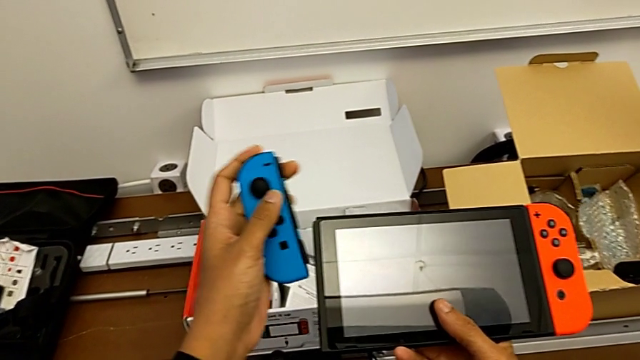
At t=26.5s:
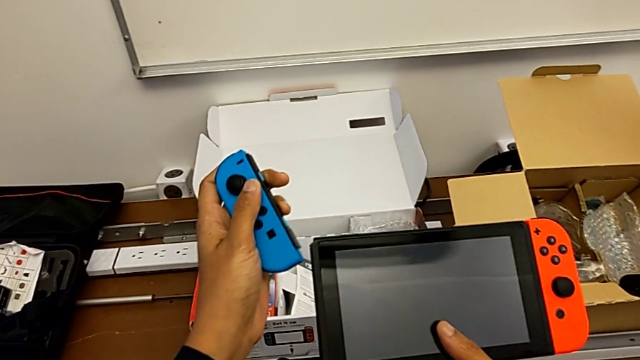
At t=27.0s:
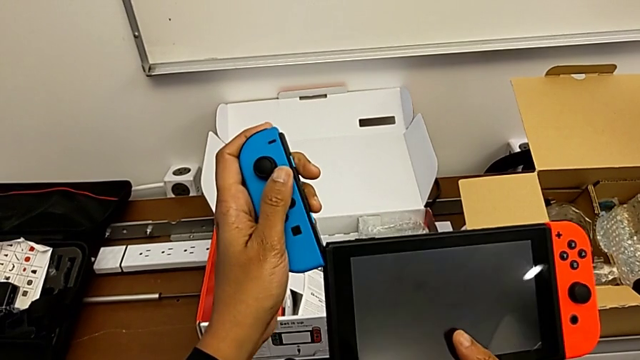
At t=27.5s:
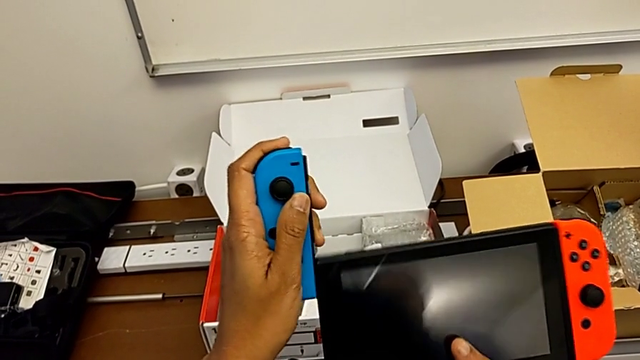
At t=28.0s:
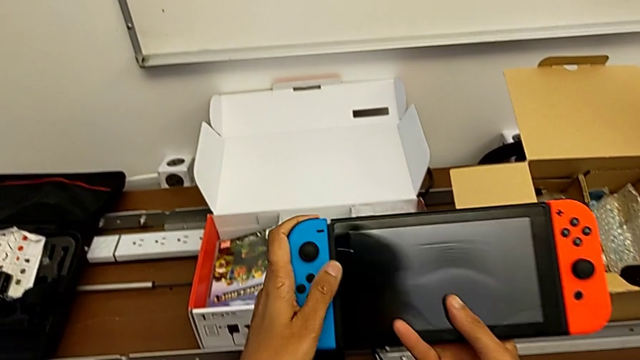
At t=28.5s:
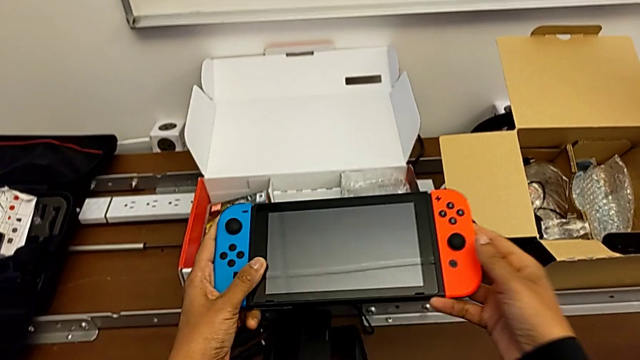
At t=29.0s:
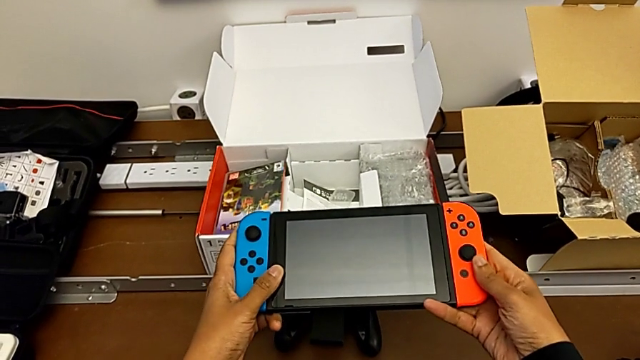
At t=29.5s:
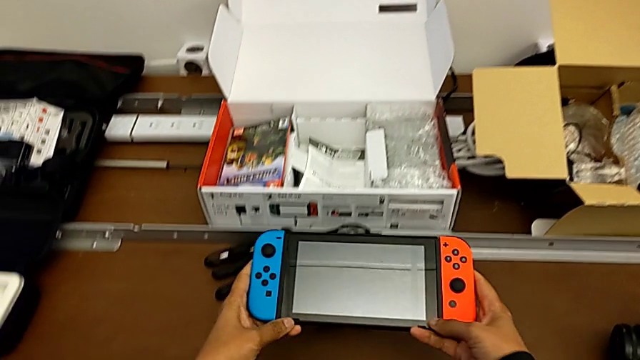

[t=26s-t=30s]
The camera wearer is assembling the Joy-Con controller to the handheld mode. They keep inserting the blue Joy-Con controller.

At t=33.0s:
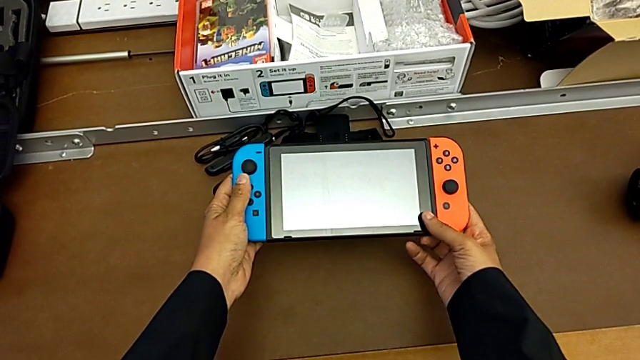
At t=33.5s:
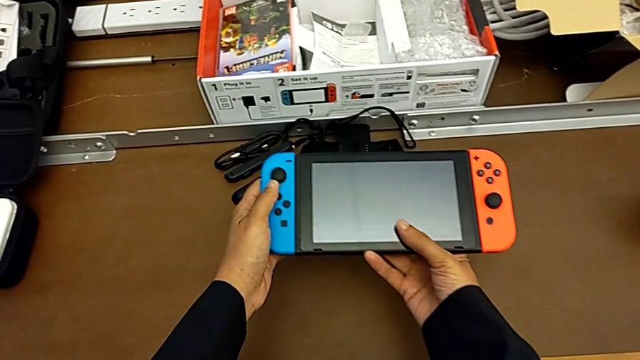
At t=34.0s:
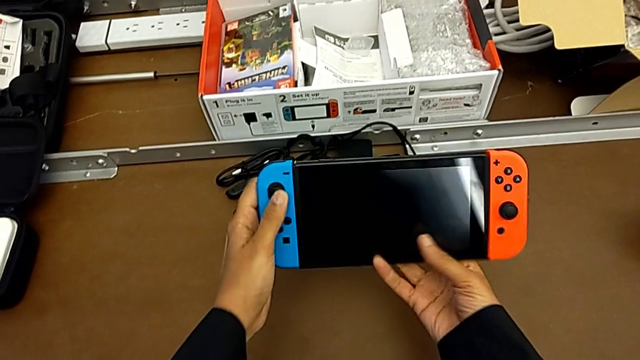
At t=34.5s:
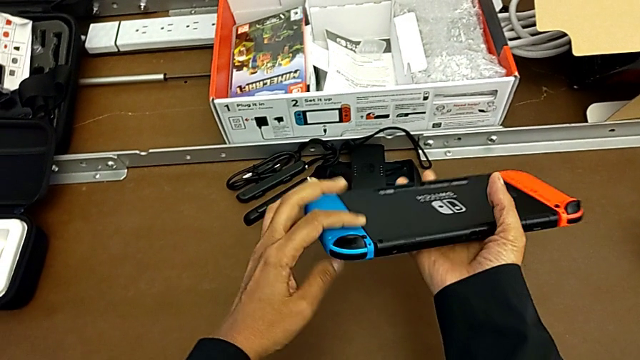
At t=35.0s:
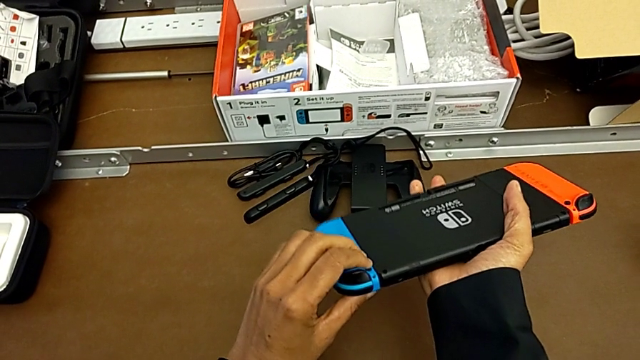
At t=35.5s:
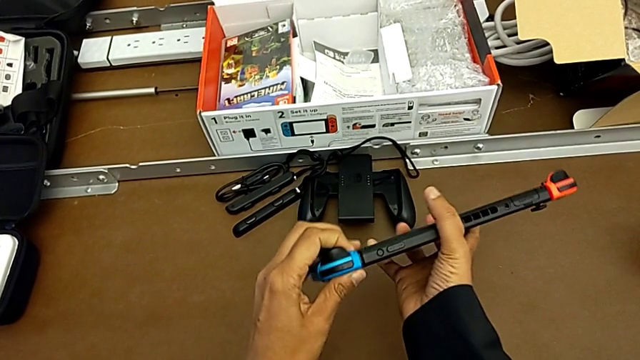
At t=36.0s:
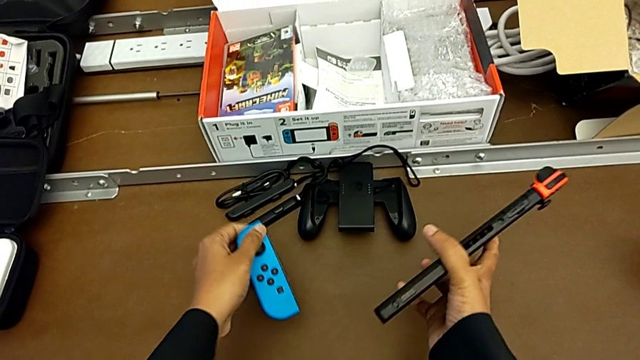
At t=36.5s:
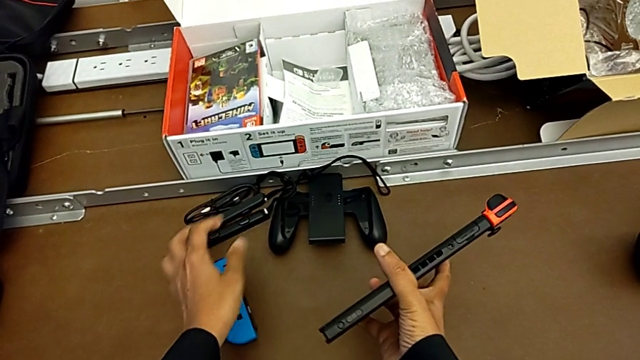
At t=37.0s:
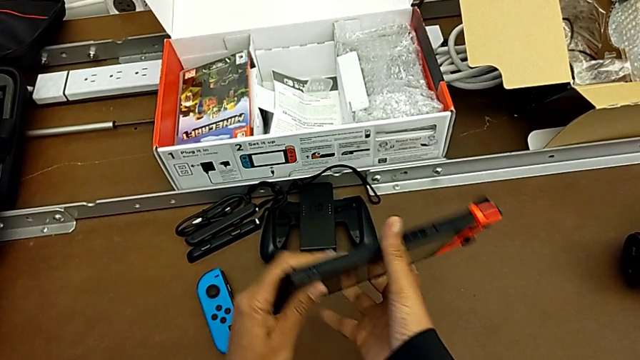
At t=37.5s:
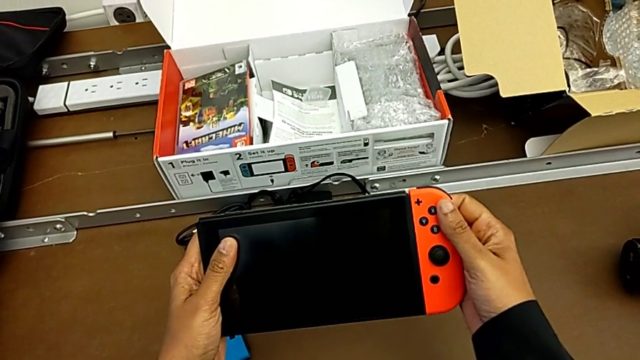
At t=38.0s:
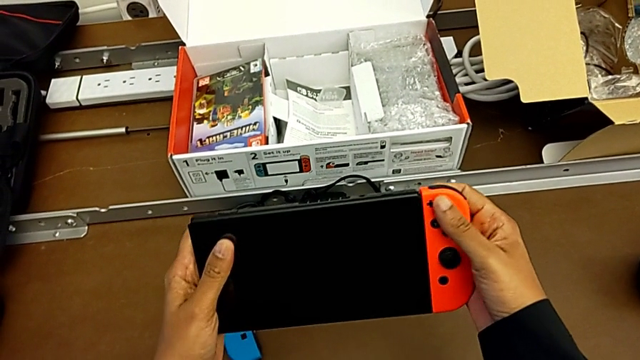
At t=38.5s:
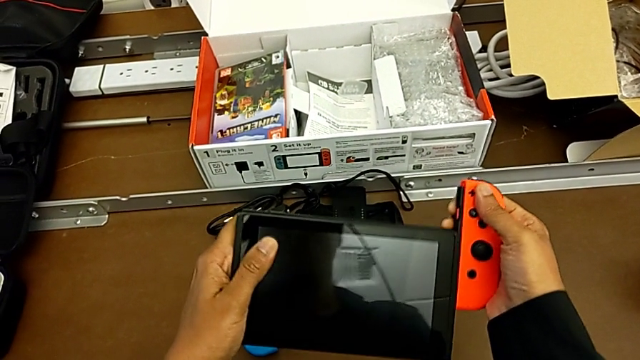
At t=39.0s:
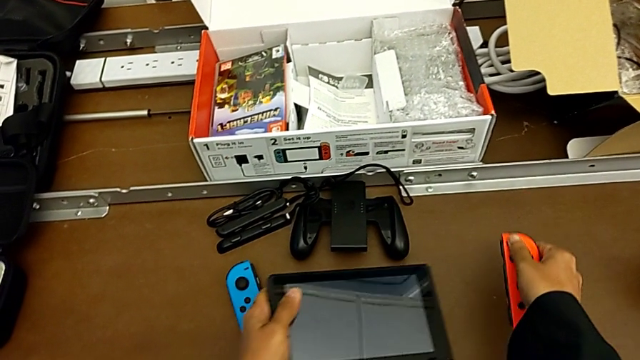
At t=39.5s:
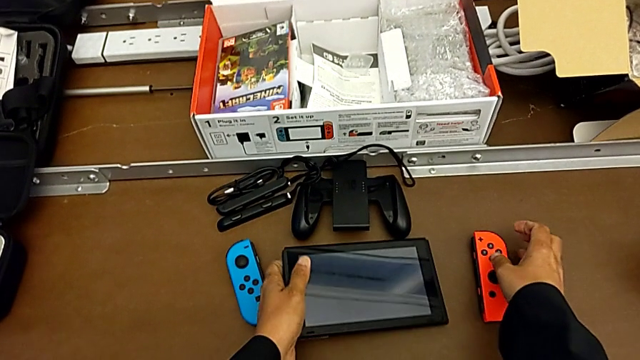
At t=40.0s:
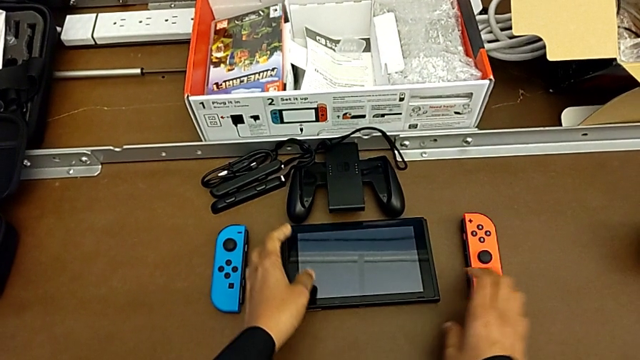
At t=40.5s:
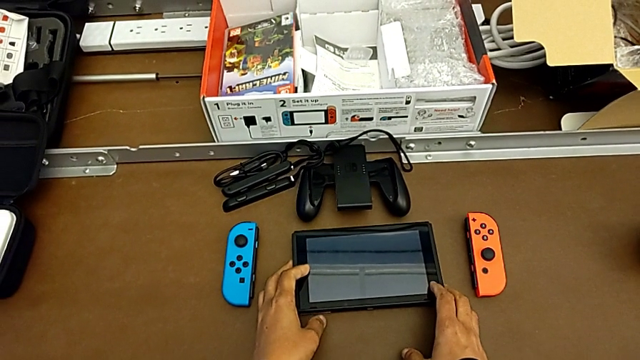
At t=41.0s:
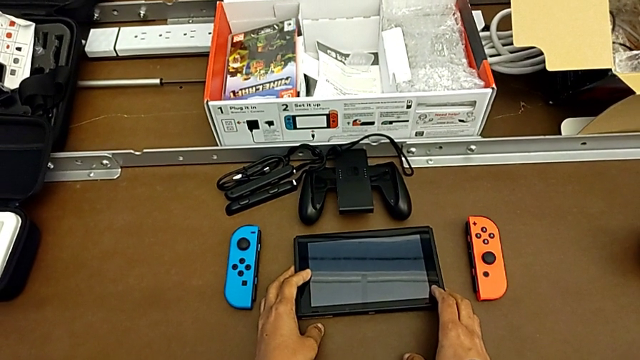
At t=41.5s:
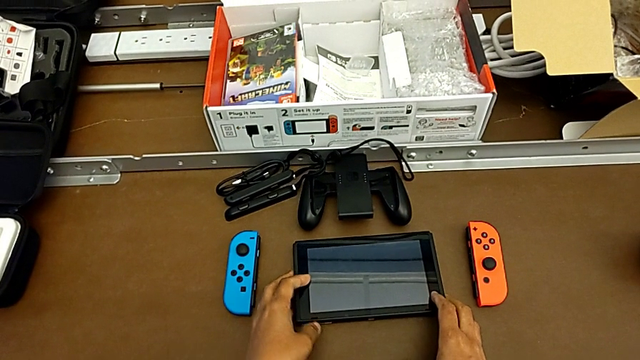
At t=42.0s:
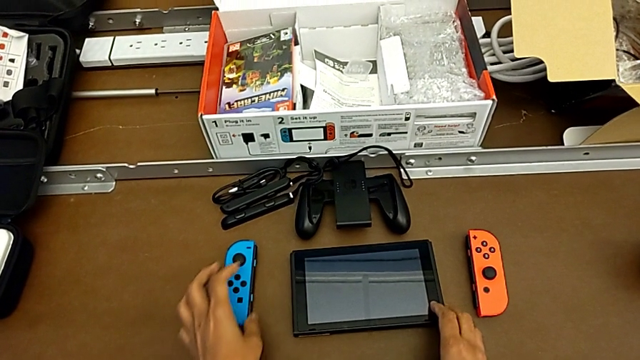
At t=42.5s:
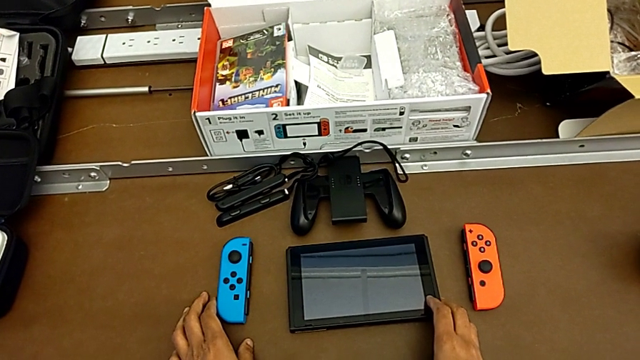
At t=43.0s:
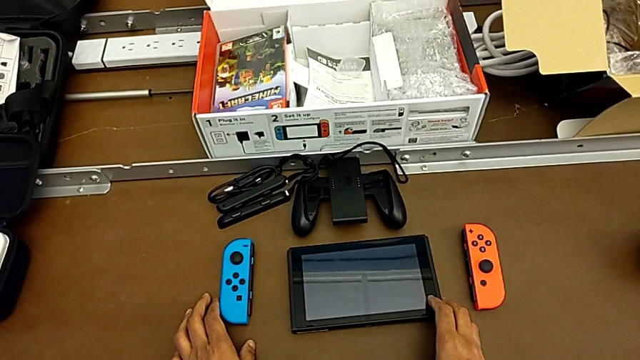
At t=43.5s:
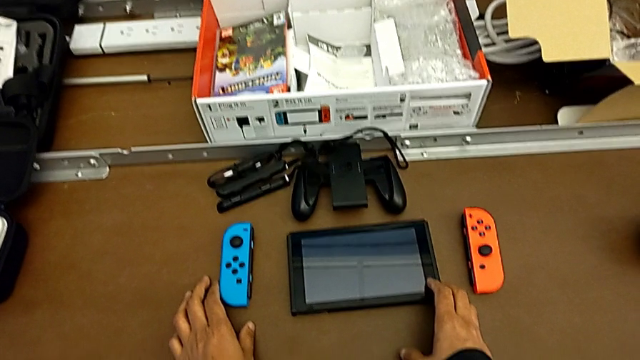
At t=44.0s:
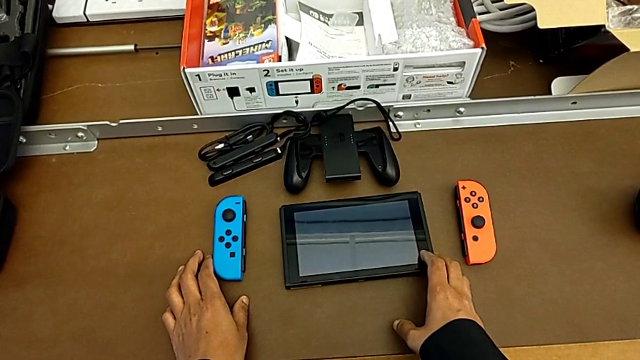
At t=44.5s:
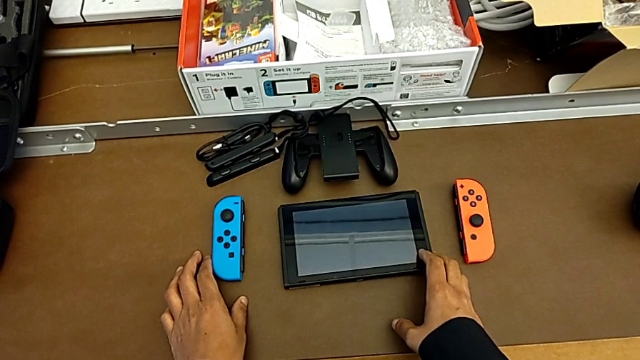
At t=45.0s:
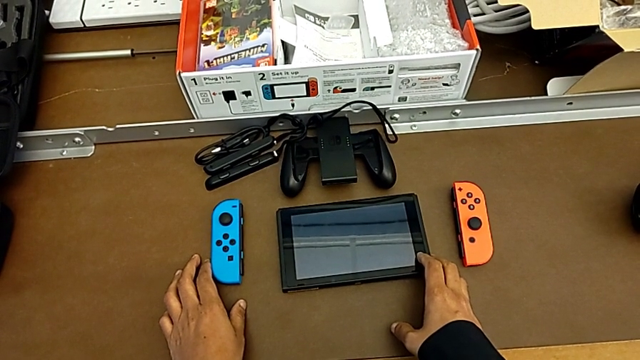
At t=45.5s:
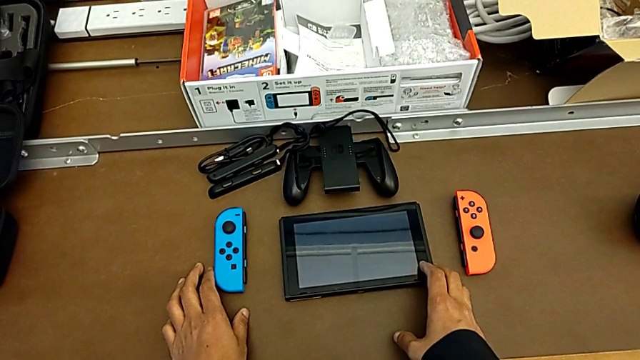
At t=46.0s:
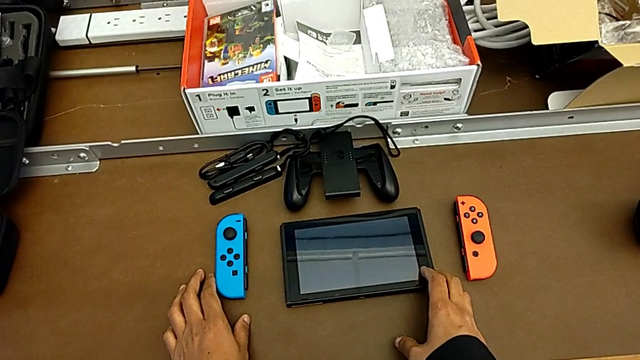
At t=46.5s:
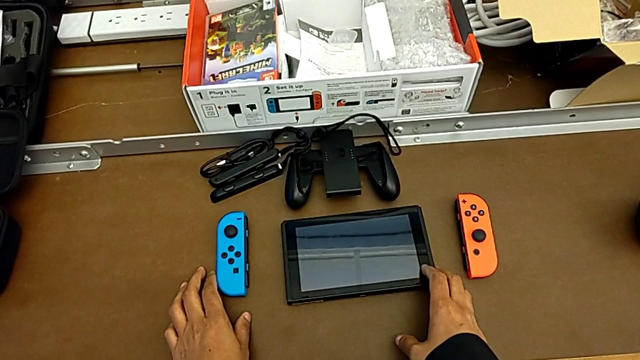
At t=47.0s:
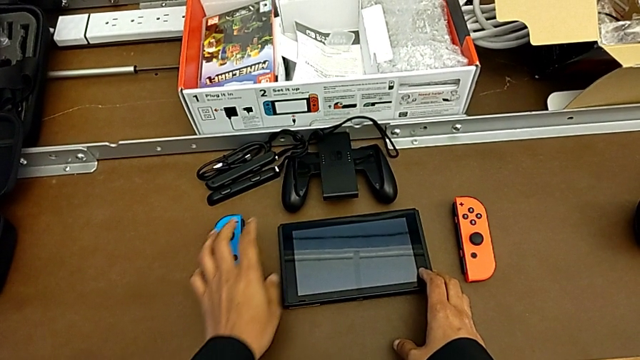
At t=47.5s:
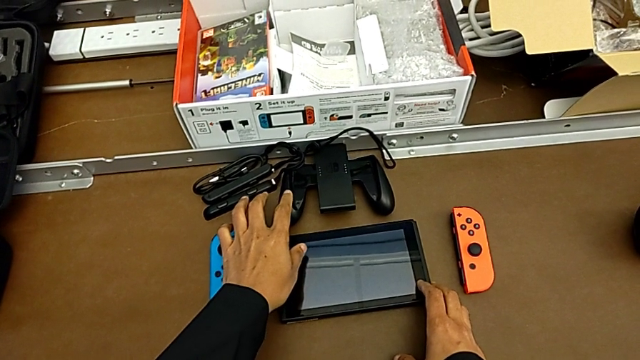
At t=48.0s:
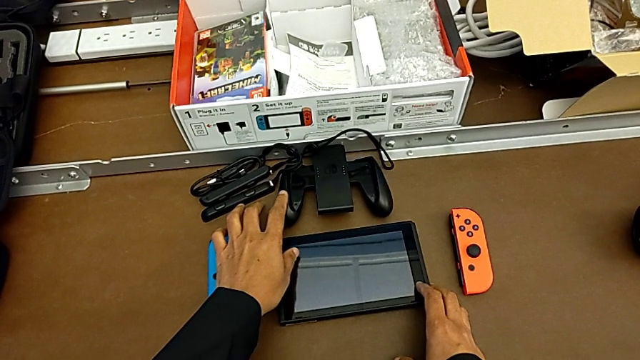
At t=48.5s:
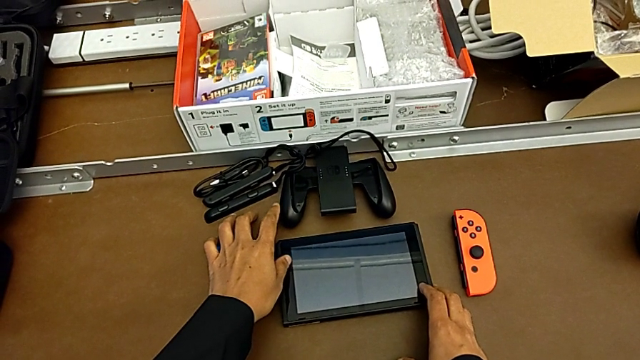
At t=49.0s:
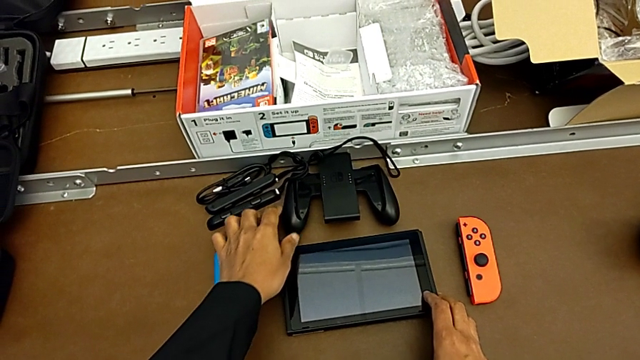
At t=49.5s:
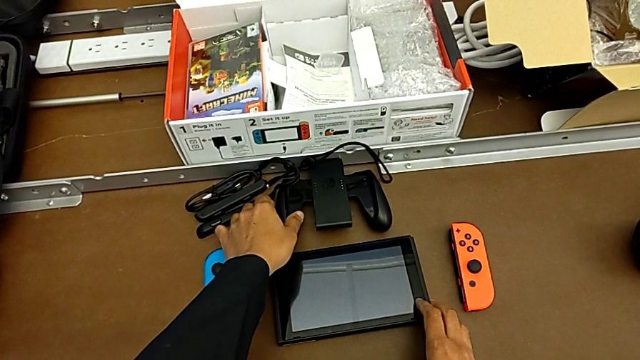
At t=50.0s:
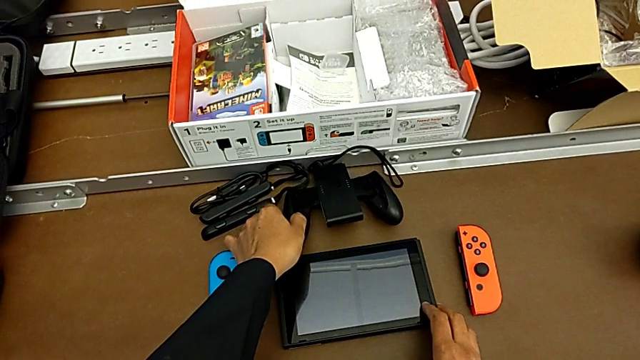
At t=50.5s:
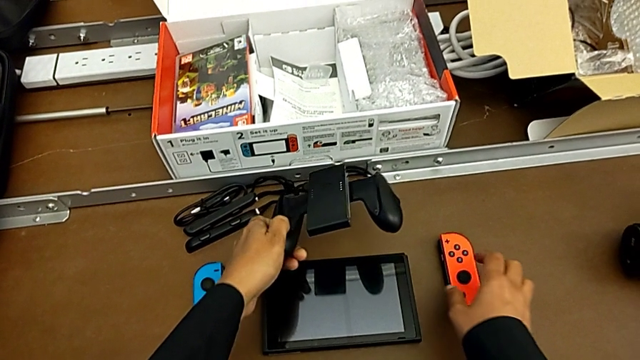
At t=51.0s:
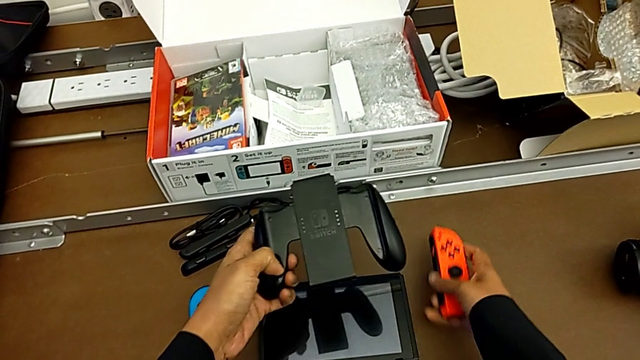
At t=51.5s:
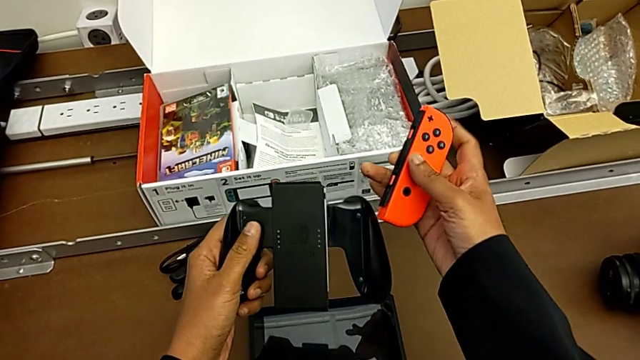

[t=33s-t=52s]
The camera wearer is changing the Joy-Con controller from the handheld mode to the comfort grip. They keep pulling the blue Joy-Con controller, place it with the left hand, grab the red Joy-Con controller, pull it and place it, all with the right hand, place the touch screen with the left hand, grab the Joy-Con controller with the right hand, lift the red Joy-Con controller with the left hand and grab it with the right hand.
